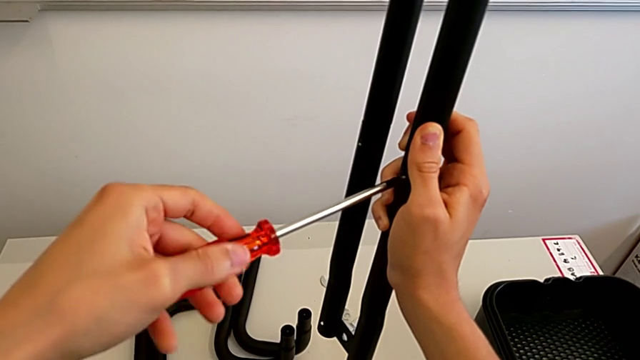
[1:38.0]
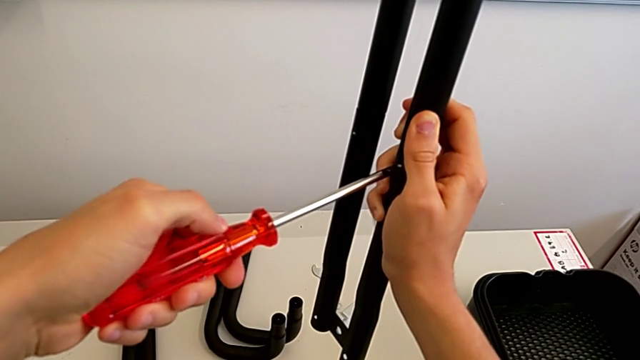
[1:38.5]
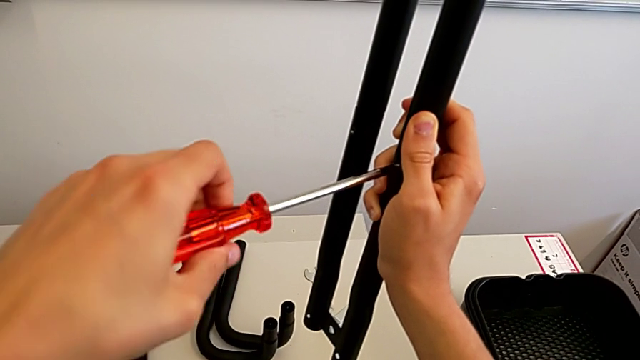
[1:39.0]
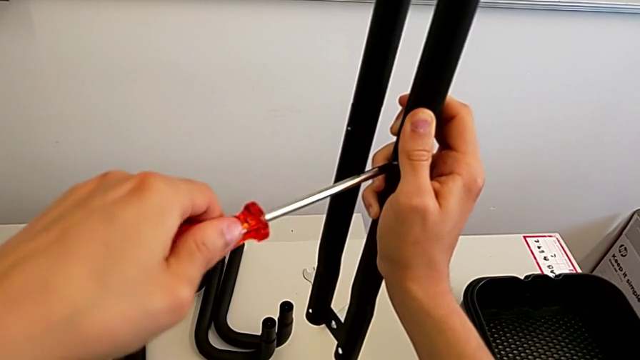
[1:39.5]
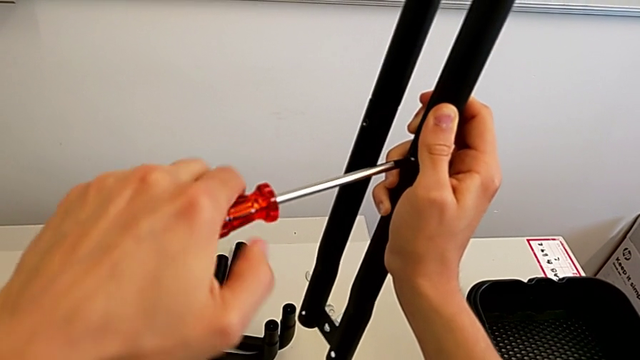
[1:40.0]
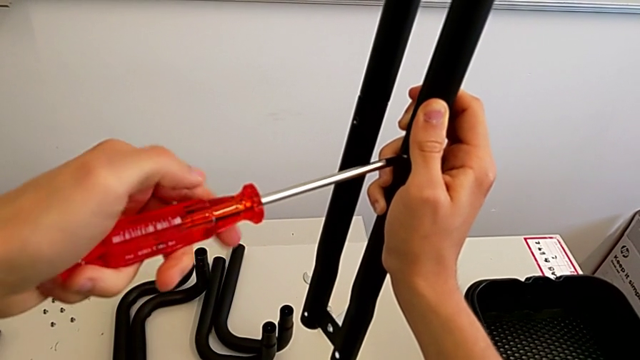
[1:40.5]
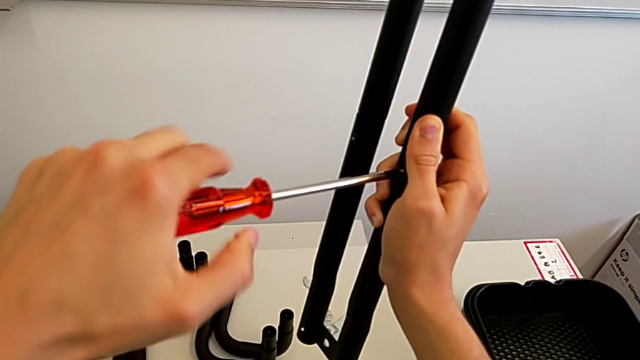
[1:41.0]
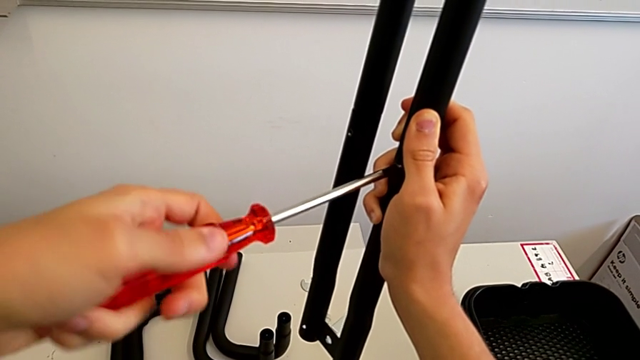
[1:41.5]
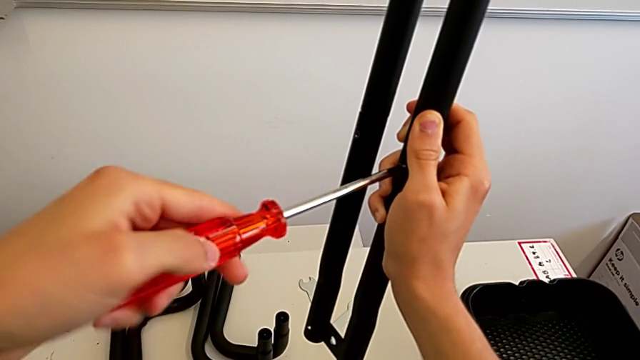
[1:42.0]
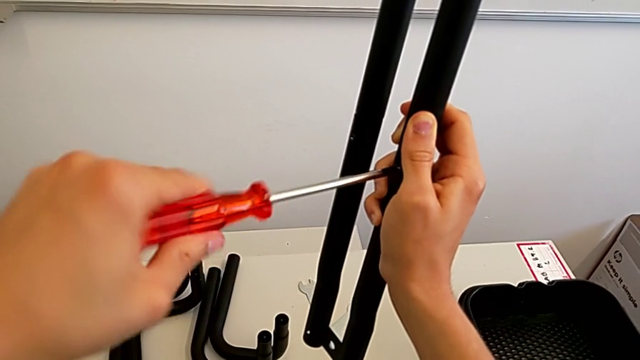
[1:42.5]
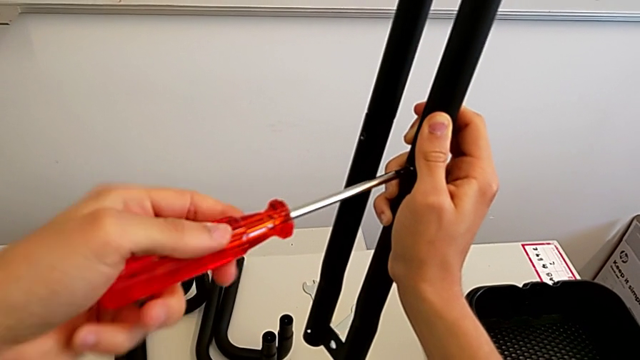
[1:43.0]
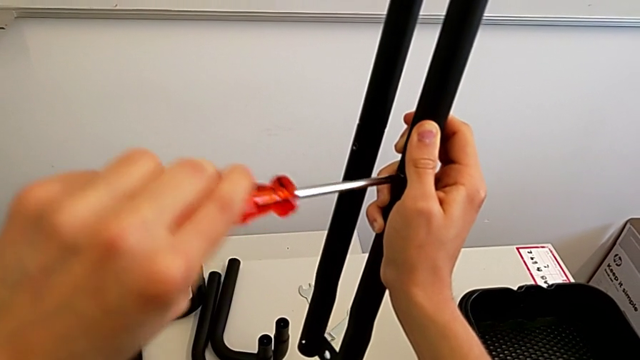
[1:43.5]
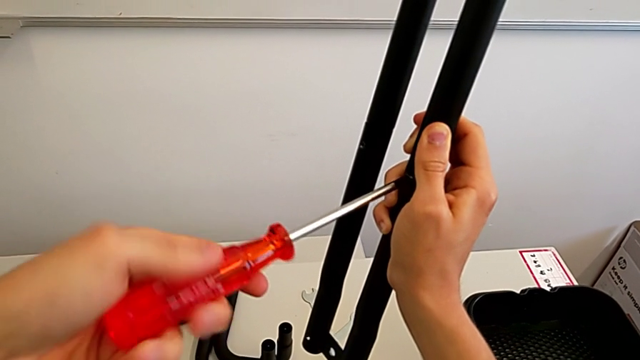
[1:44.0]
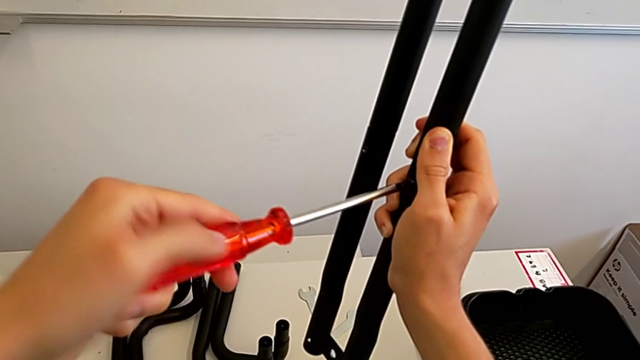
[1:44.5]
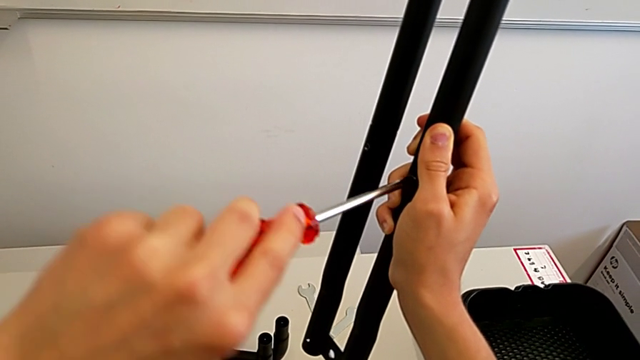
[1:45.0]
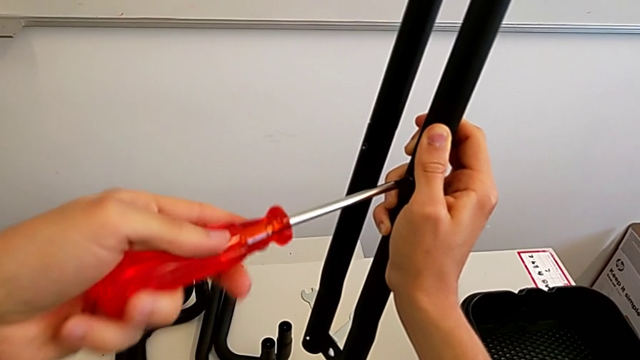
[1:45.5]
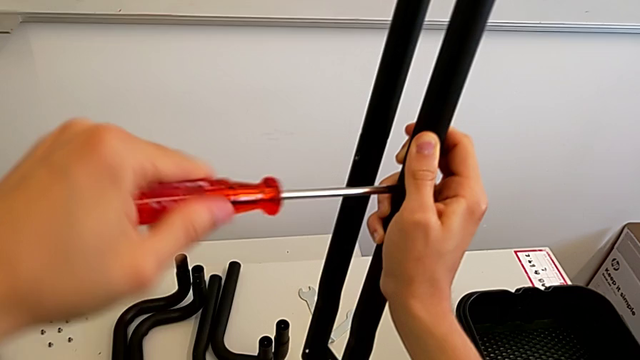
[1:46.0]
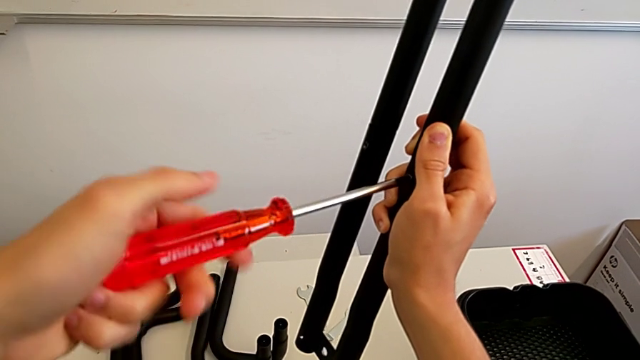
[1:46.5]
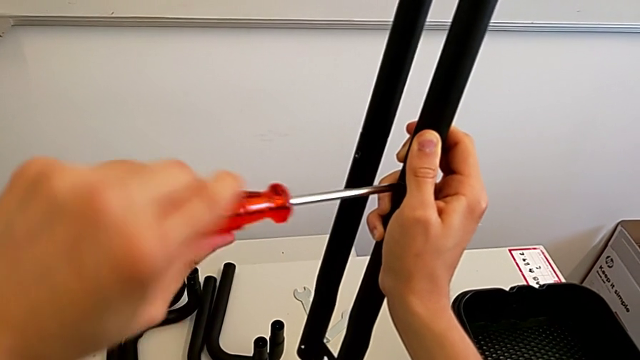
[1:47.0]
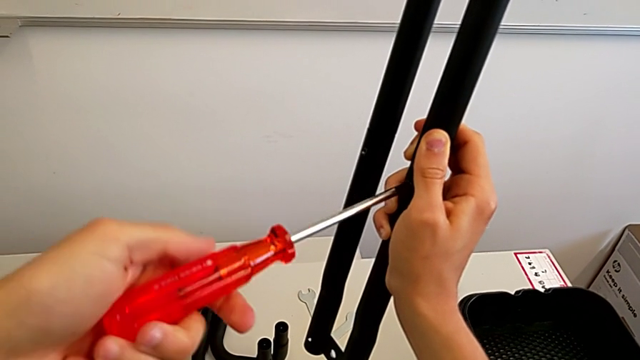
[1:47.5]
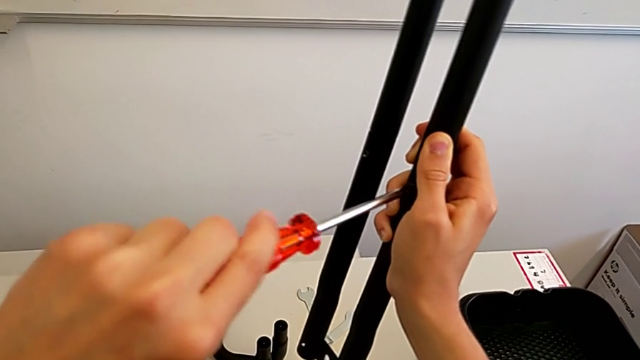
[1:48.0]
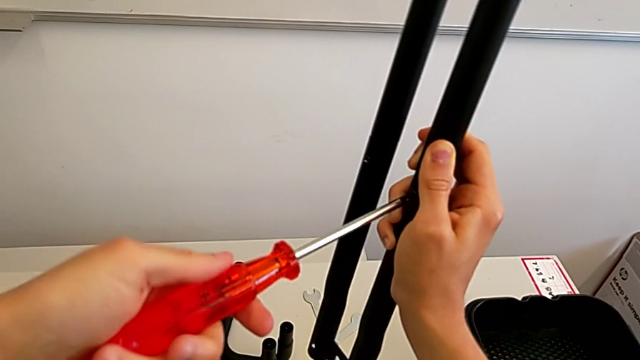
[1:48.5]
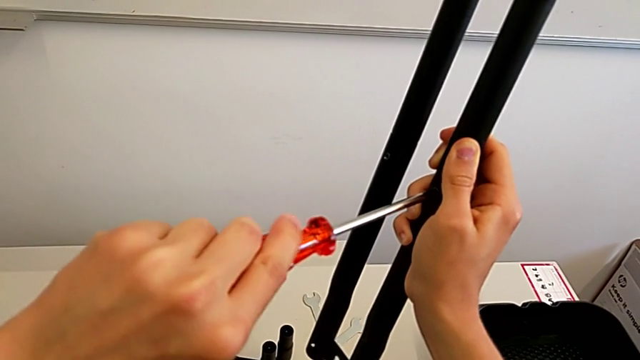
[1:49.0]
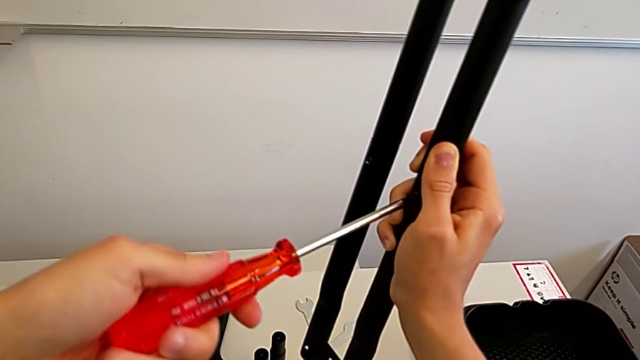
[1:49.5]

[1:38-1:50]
The camera wearer is tightening the bolts into the leg. They keep screwing the right bolt.

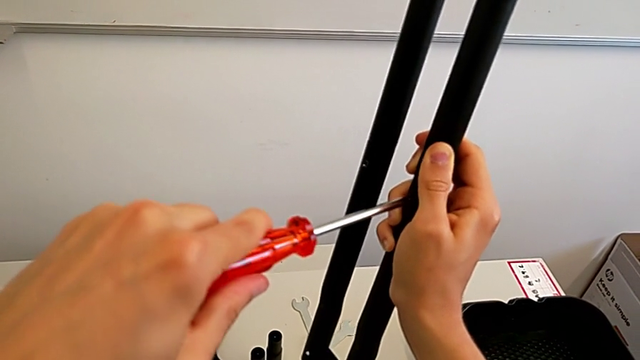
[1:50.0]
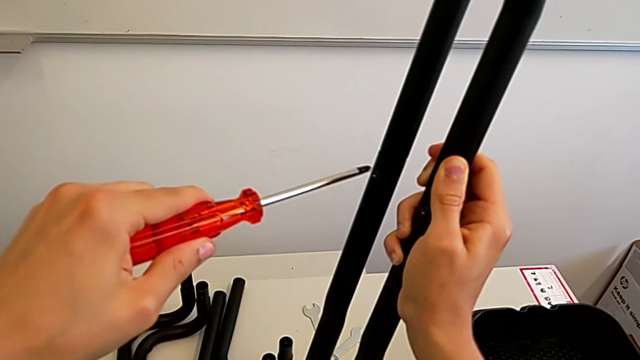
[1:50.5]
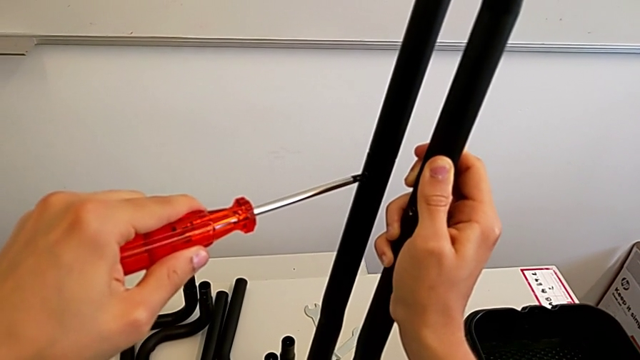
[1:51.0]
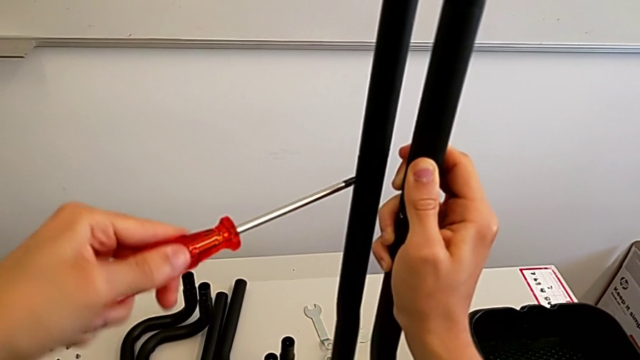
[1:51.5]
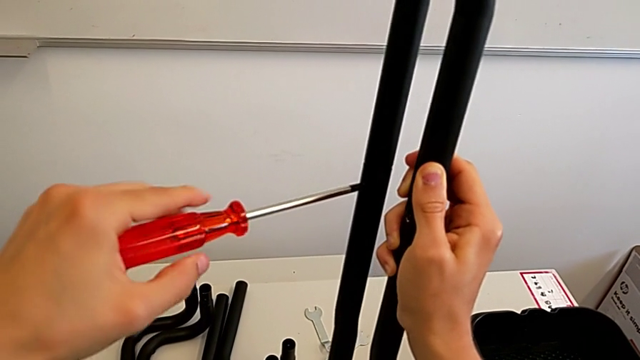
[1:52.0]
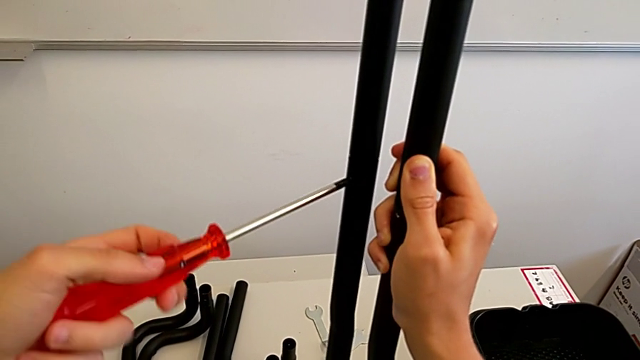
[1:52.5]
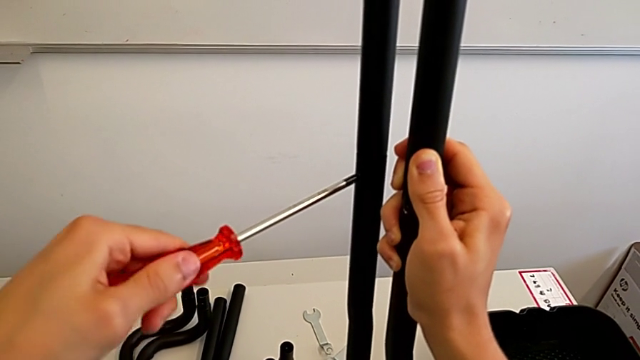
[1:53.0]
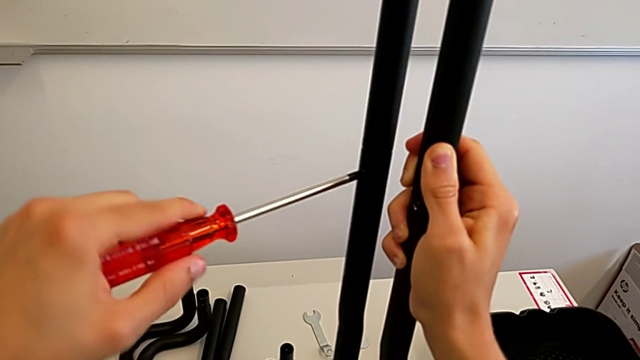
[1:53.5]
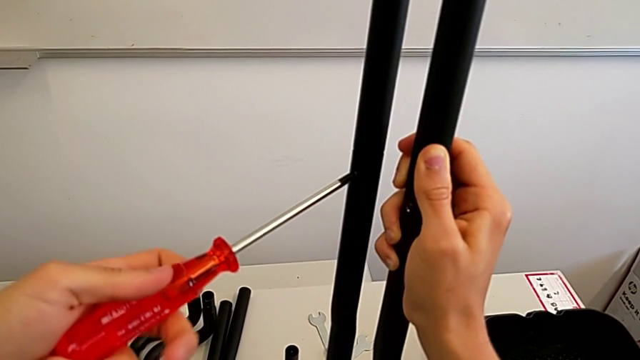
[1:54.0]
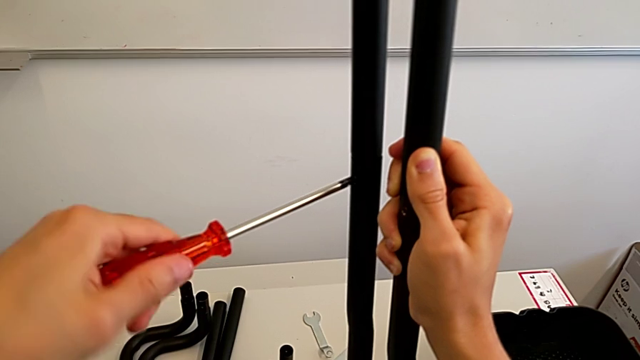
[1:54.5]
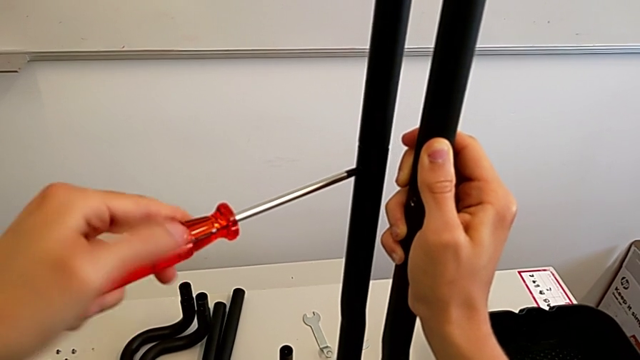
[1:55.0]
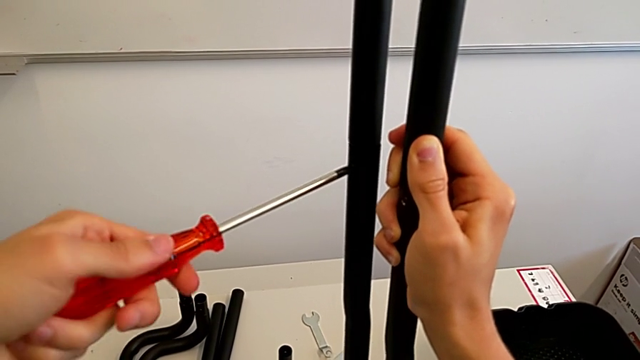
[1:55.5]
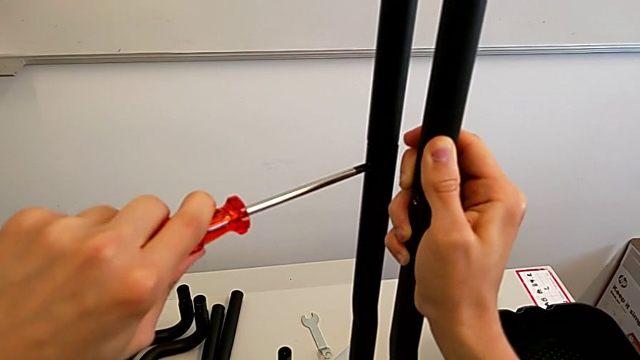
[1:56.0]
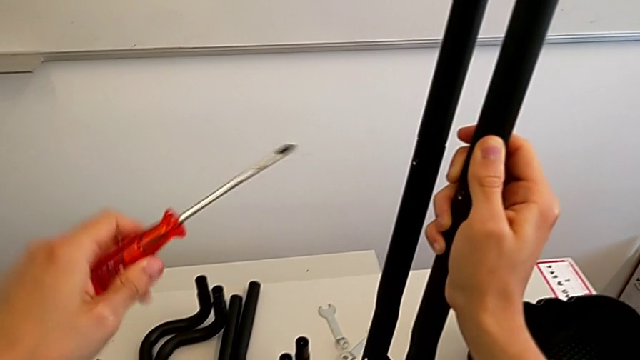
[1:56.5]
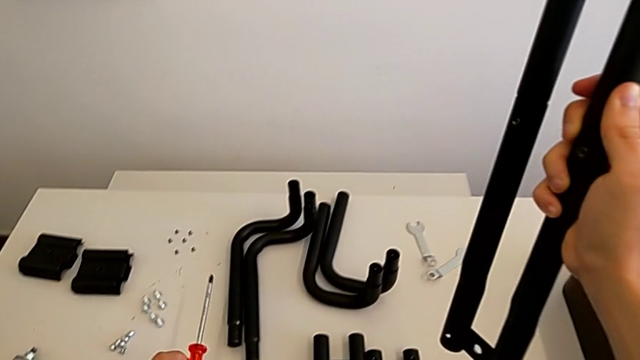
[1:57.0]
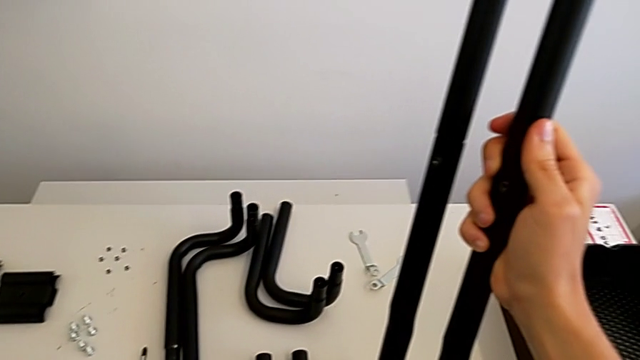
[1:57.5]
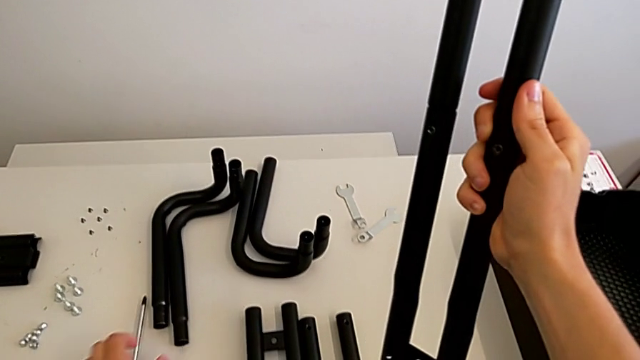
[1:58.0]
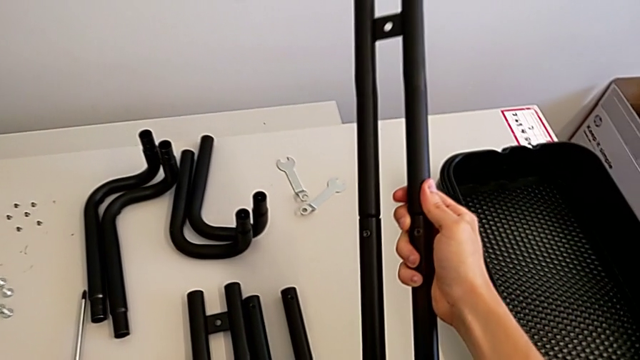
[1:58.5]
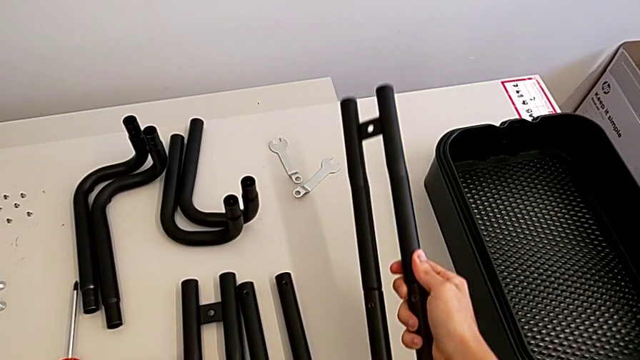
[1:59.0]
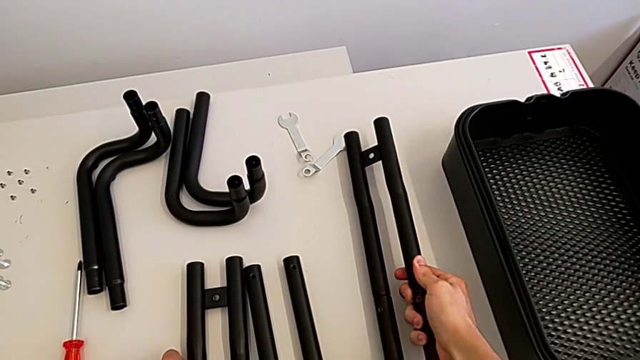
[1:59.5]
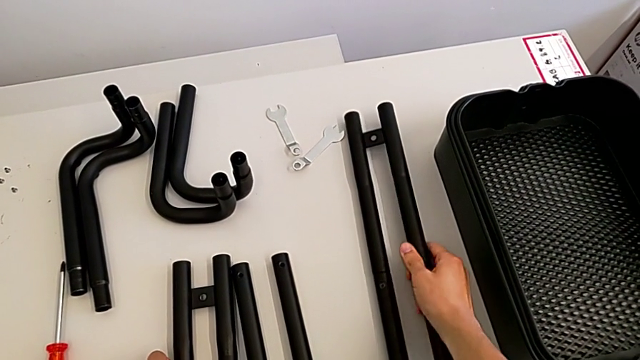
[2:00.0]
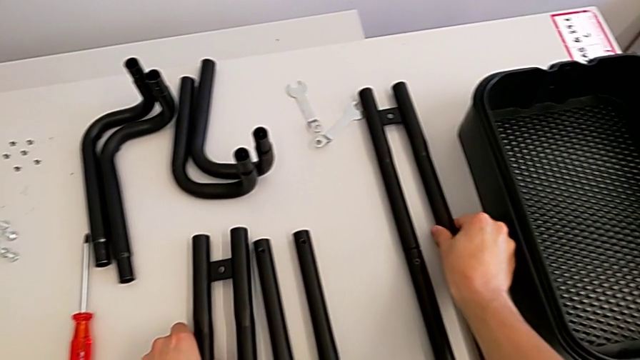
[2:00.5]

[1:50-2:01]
The camera wearer is tightening the bolts into the leg. They insert the screwdriver, screw the left bolt, withdraw the screwdriver, place it and place the leg.
